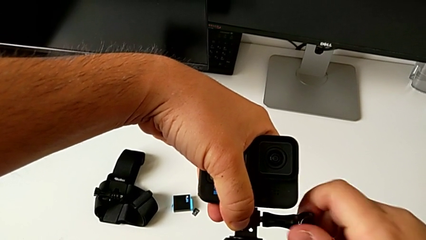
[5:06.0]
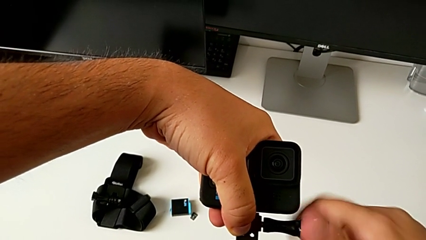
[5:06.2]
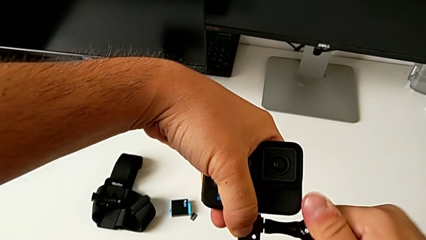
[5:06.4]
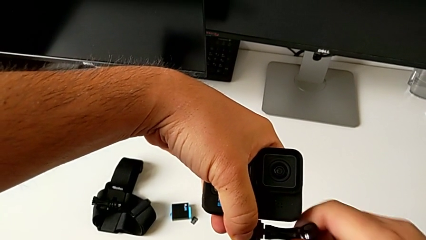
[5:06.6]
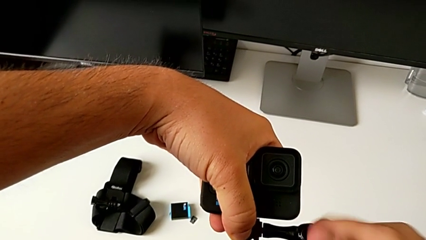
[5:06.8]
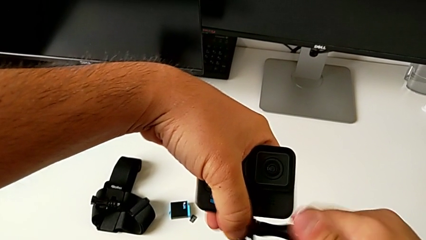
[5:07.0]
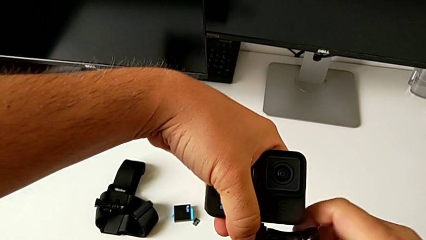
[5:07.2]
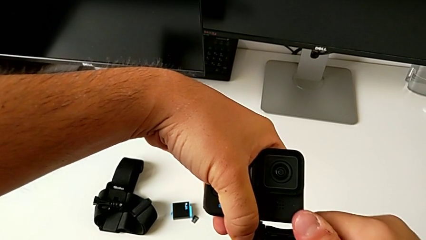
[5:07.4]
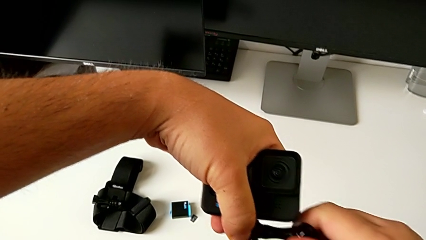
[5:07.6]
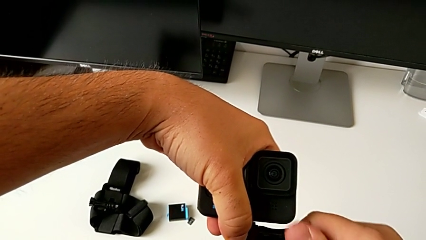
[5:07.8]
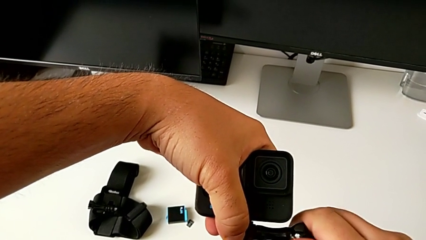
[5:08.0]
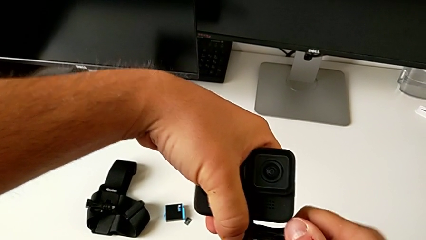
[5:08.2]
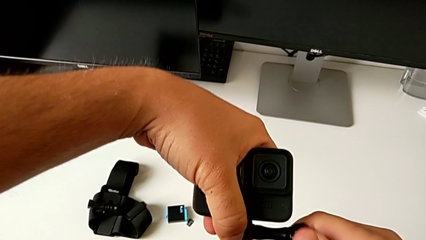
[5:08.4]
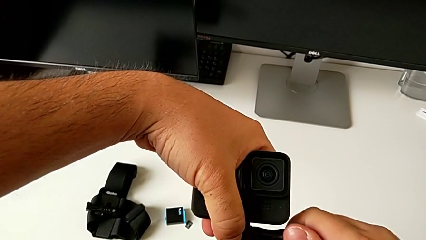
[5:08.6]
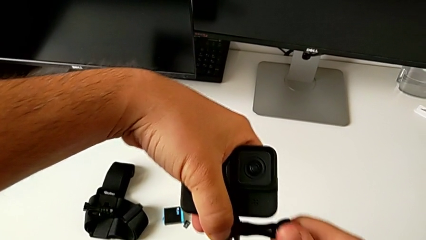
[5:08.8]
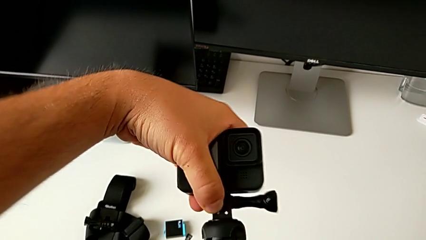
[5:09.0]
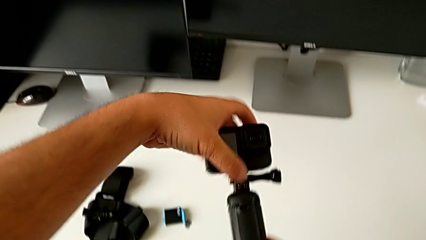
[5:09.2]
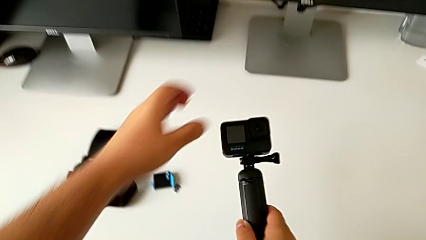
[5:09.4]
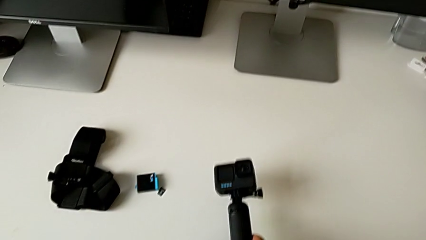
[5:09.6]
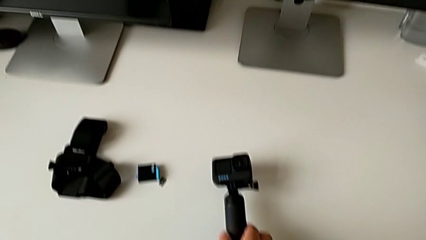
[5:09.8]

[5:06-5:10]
The camera wearer is assembling the GoPro on the handheld grip. They place the GoPro.

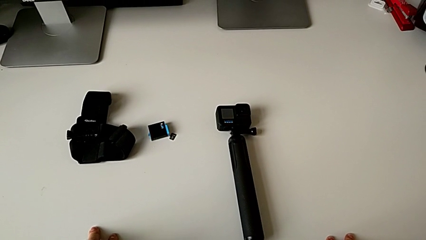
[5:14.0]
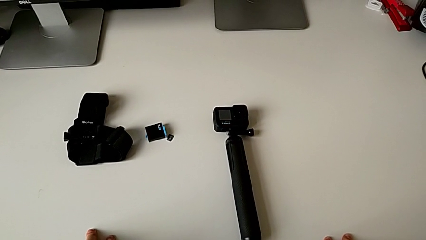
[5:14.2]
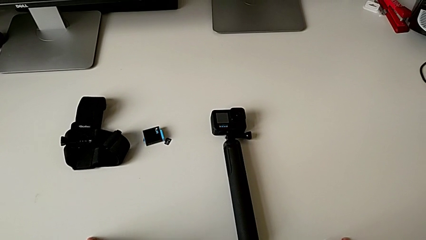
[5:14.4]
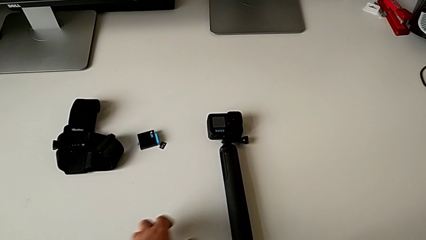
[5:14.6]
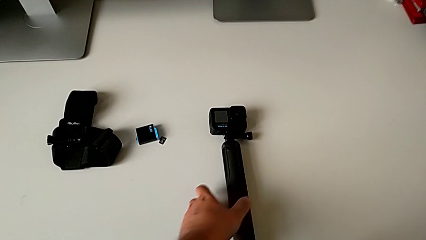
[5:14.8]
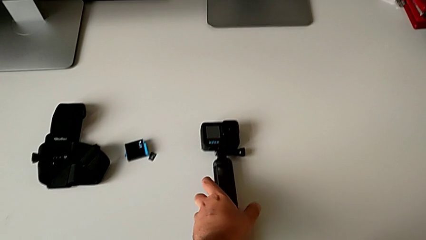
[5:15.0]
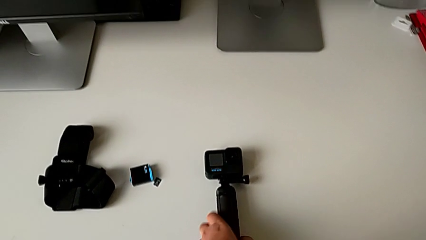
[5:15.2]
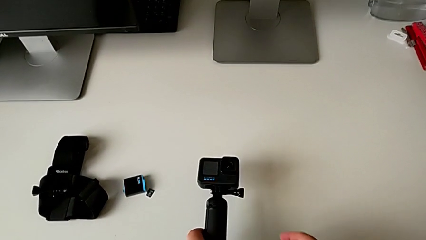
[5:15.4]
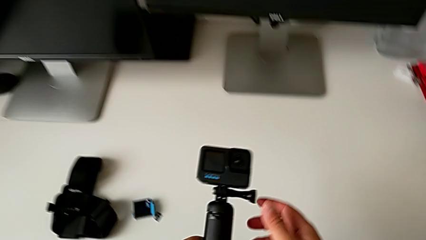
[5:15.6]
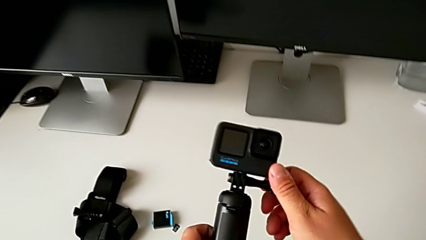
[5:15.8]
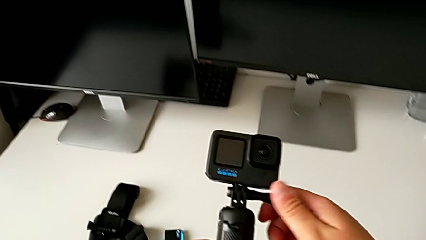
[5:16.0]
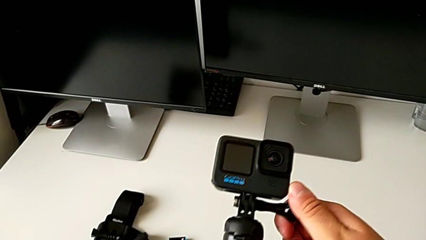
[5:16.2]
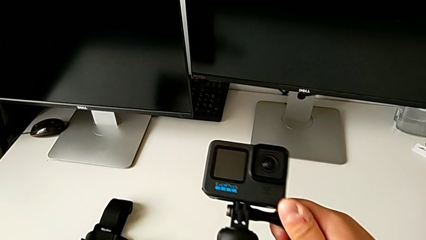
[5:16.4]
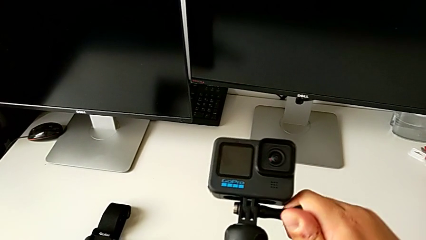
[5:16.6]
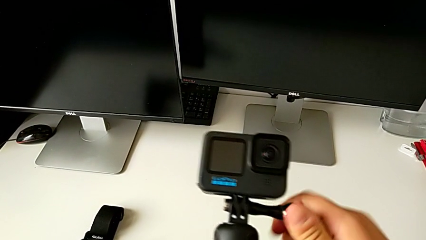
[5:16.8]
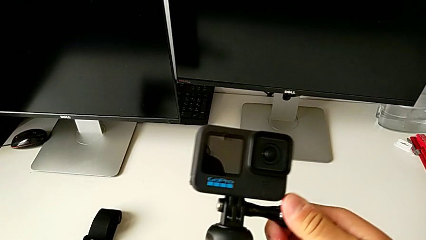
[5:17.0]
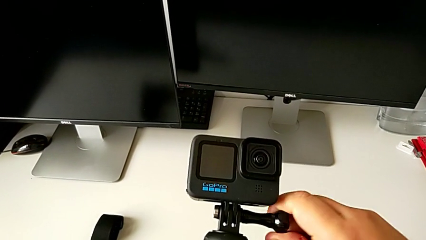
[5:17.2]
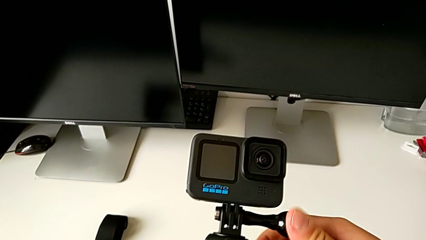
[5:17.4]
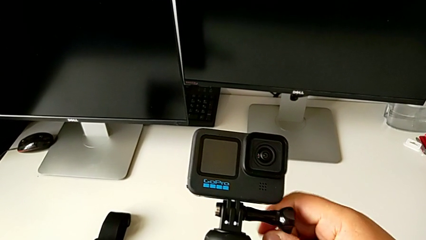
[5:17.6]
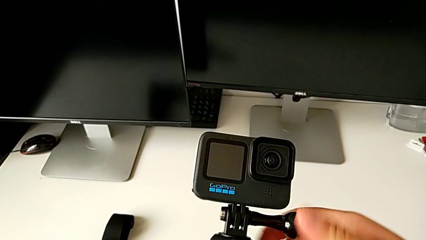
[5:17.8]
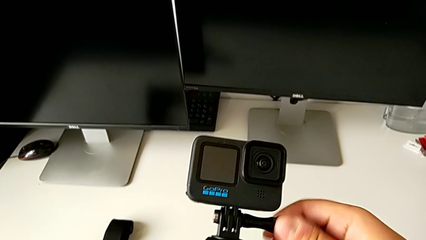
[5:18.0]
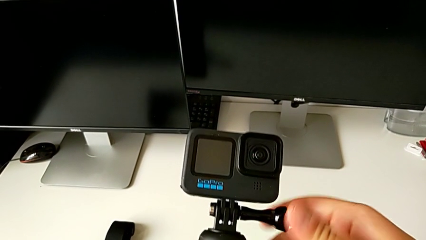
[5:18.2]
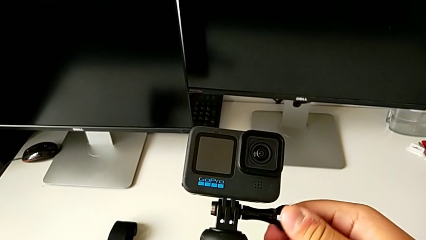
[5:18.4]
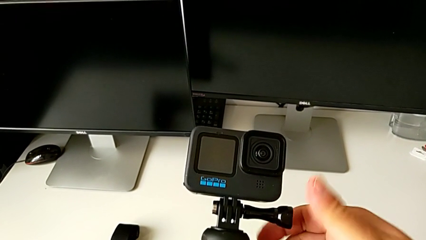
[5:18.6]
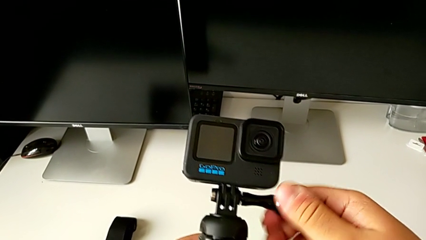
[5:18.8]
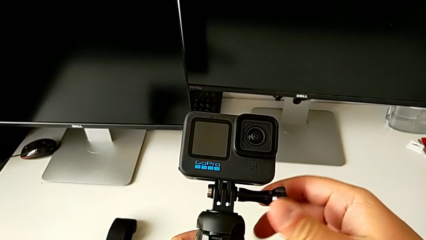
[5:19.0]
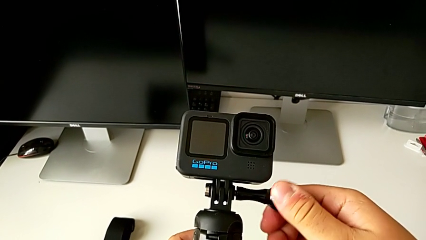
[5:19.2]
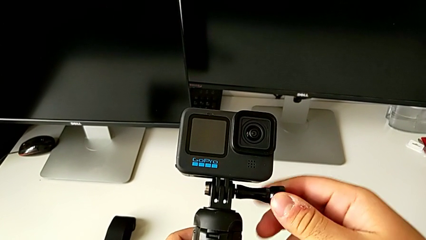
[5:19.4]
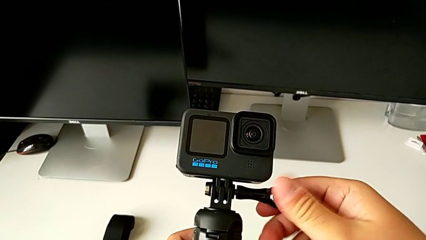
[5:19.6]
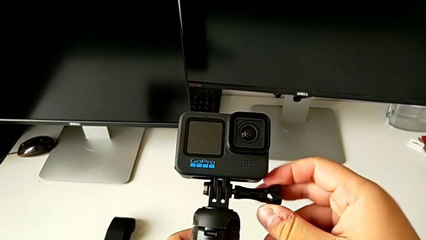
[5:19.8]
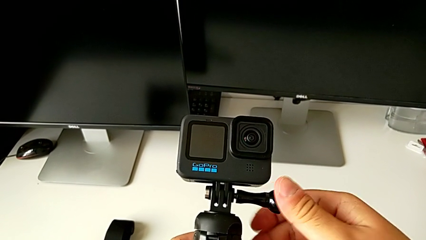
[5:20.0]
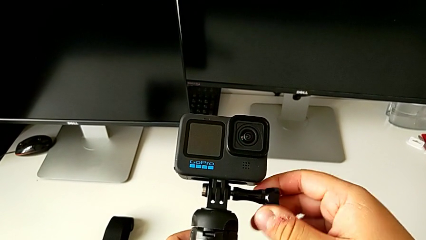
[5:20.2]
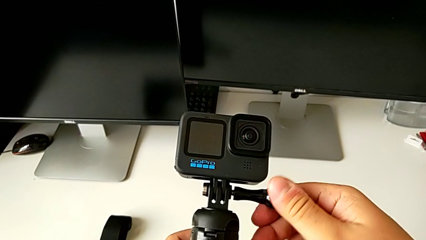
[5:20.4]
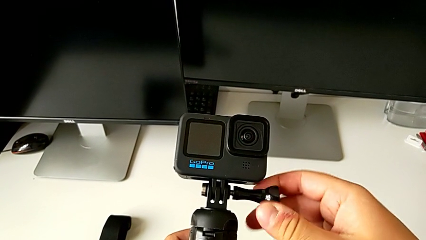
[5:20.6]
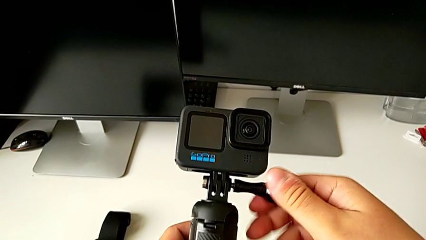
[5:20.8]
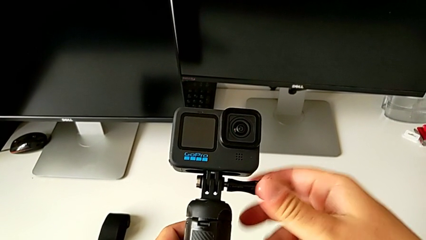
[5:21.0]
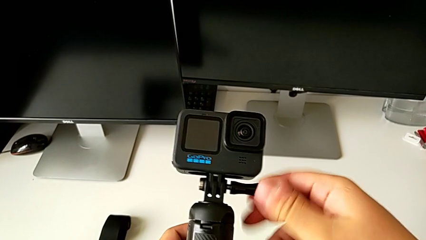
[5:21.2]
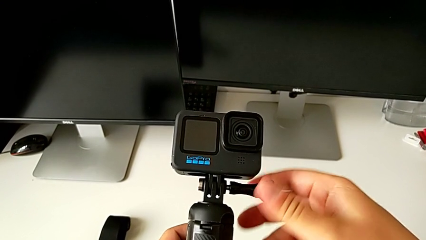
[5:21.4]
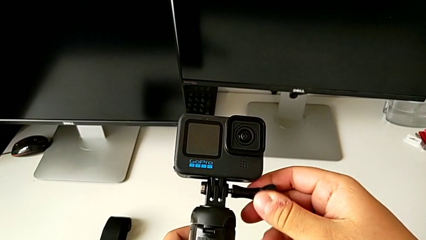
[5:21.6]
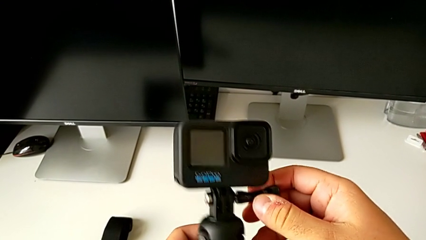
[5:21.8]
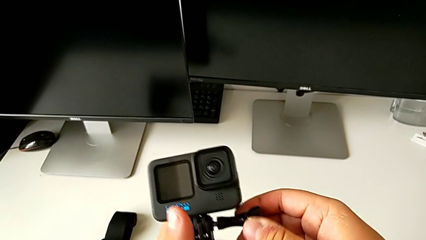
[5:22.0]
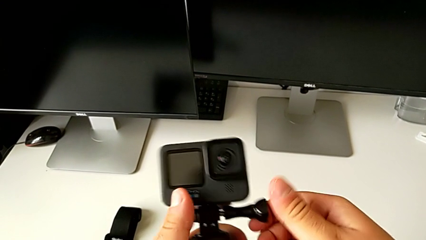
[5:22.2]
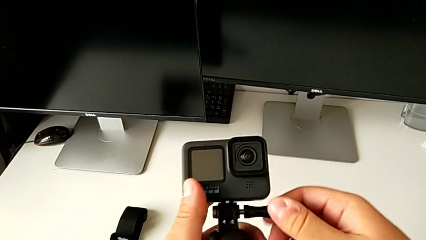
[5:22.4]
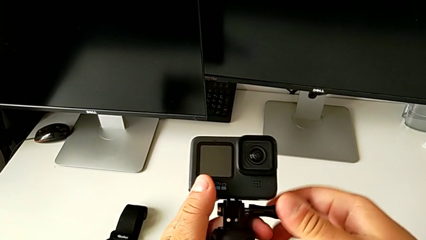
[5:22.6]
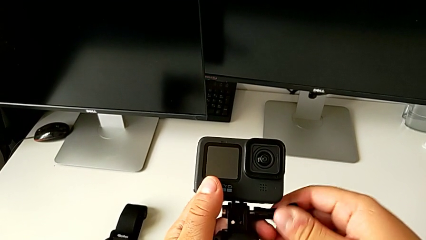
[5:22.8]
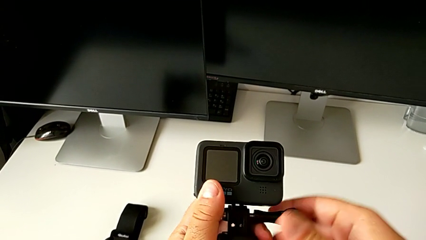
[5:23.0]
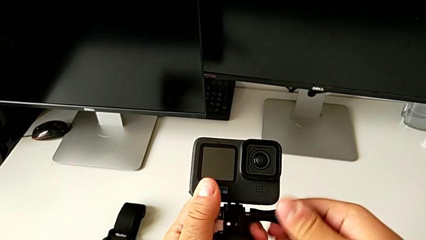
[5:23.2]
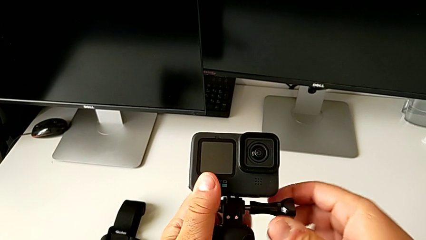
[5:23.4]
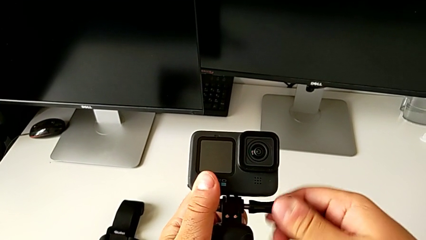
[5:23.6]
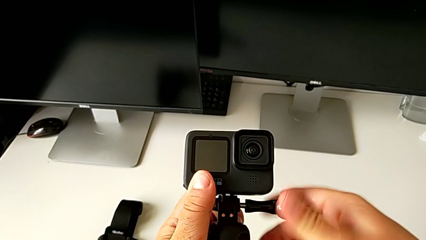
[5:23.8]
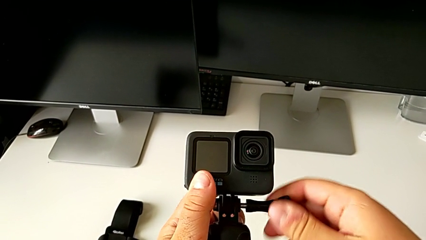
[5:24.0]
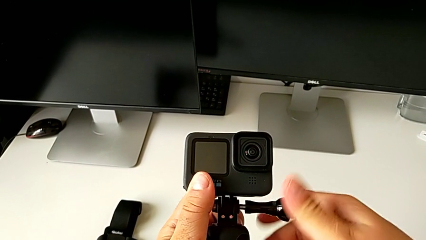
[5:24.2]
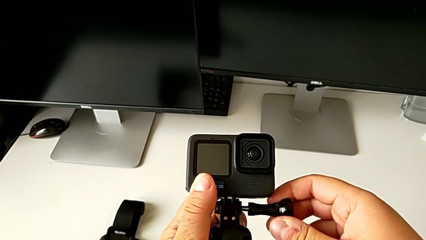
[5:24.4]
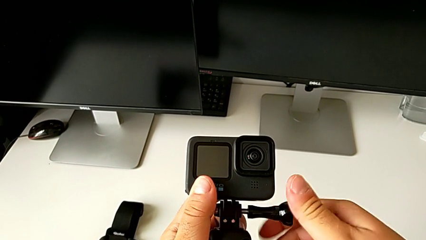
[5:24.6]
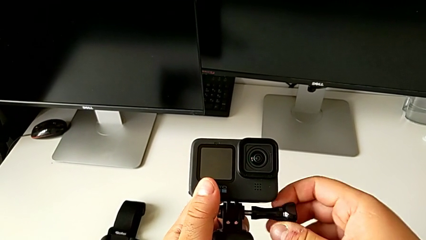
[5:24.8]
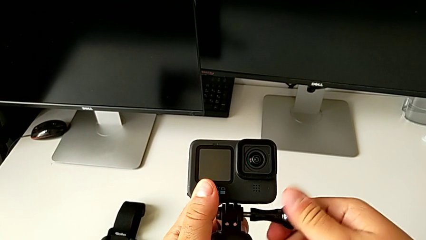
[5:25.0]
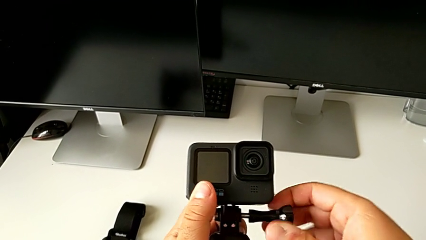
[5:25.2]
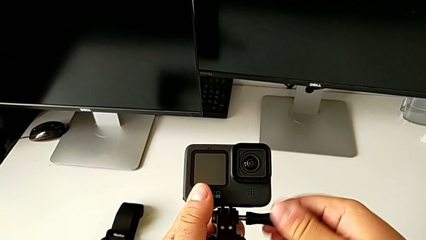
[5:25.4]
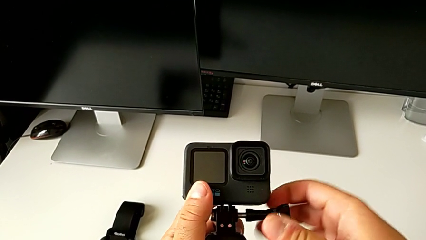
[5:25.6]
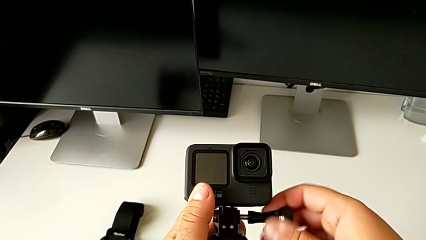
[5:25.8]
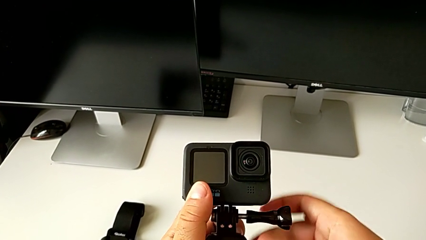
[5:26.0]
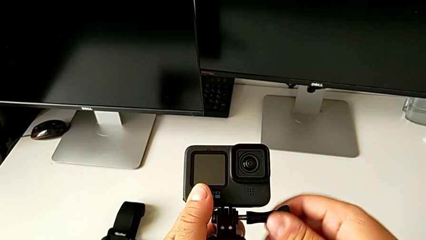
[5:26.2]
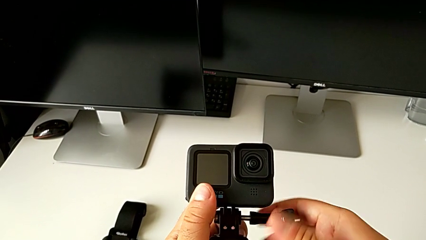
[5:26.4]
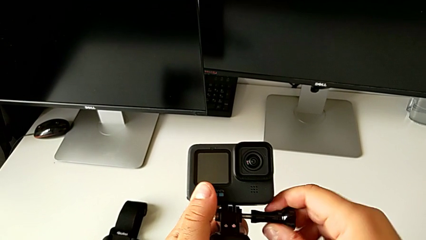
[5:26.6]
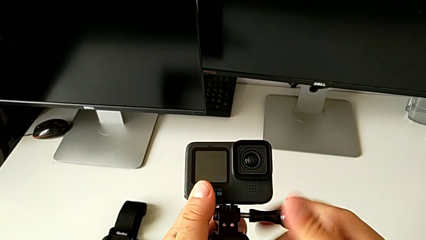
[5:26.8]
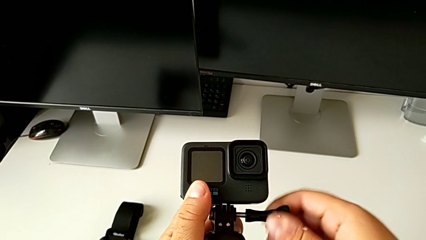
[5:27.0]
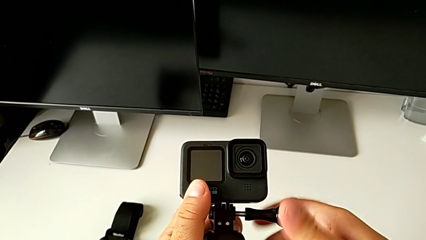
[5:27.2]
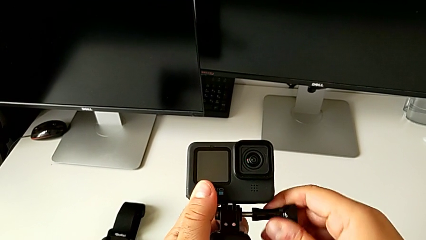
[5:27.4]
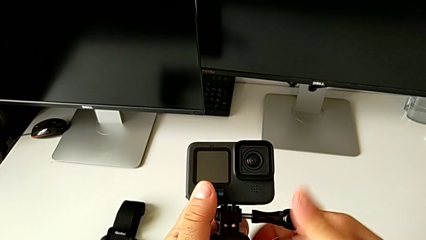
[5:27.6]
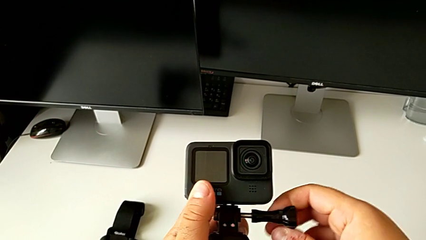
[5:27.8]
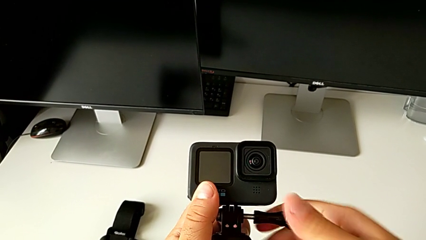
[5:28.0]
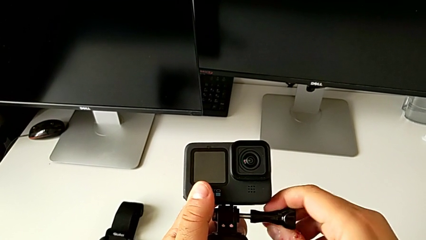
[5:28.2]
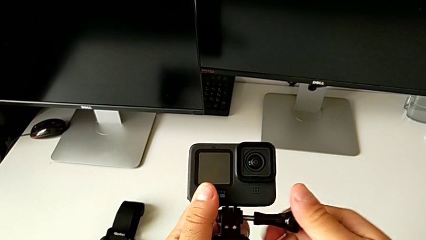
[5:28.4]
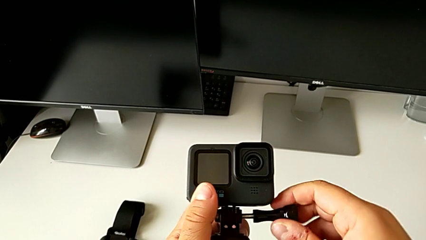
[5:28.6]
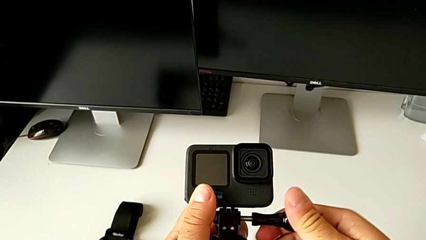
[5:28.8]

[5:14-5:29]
The camera wearer is disassembling the GoPro from the handheld grip. They grab the screw, unscrew the mounting peg and begin to hold the GoPro.
